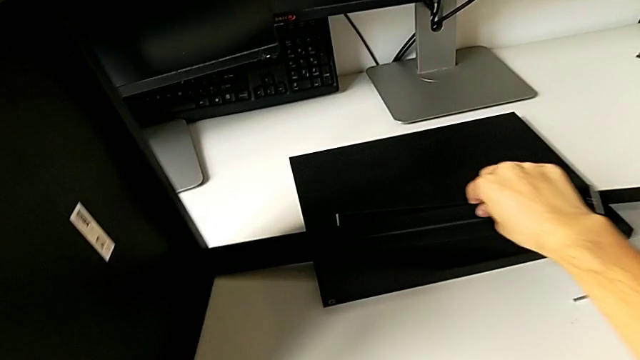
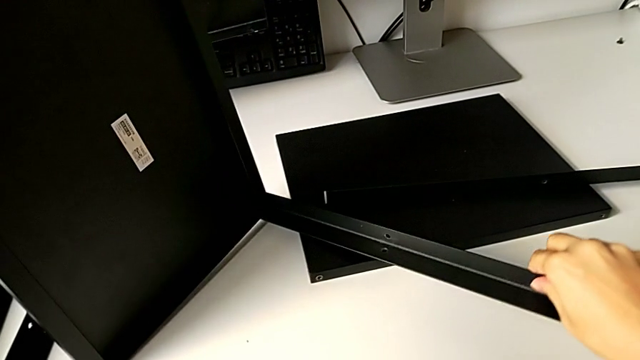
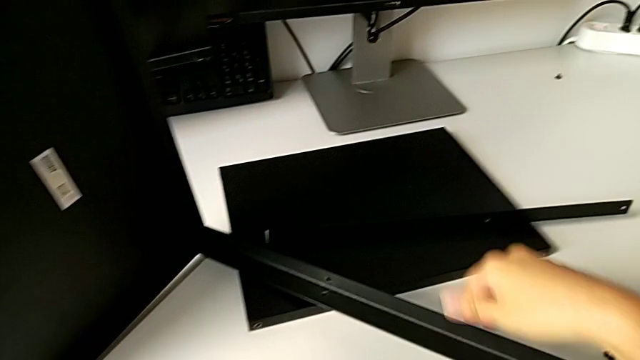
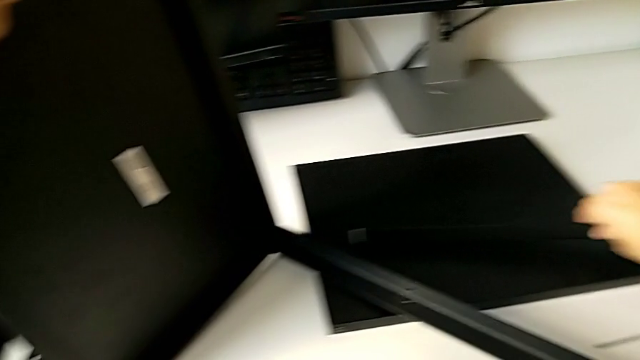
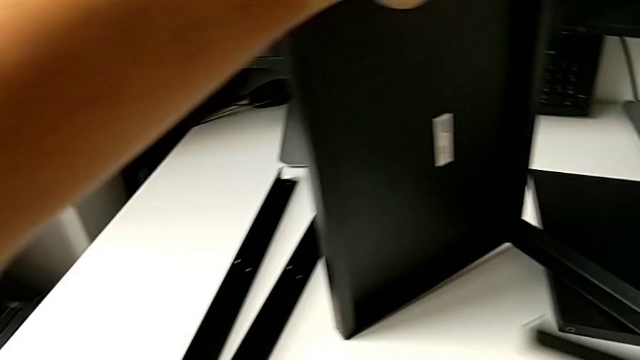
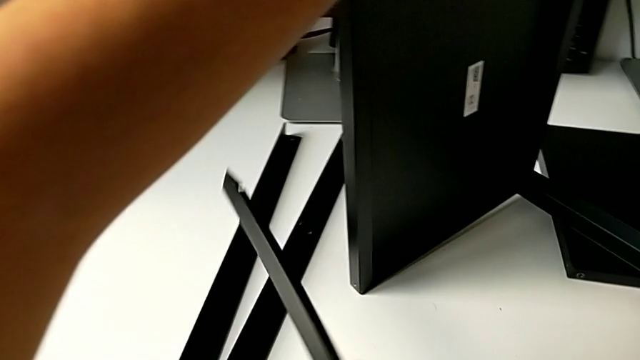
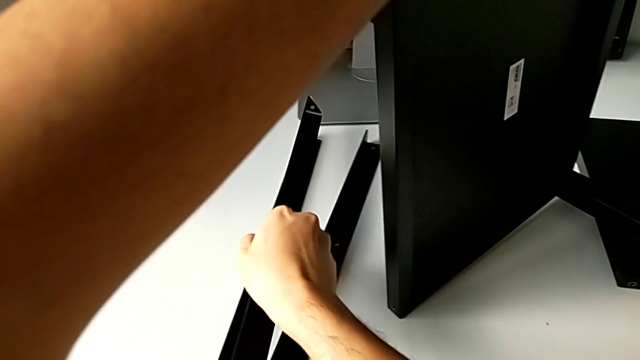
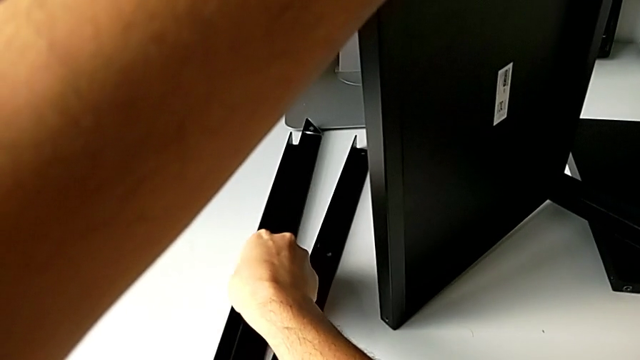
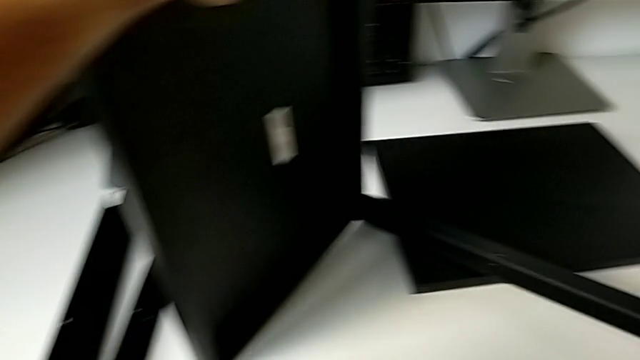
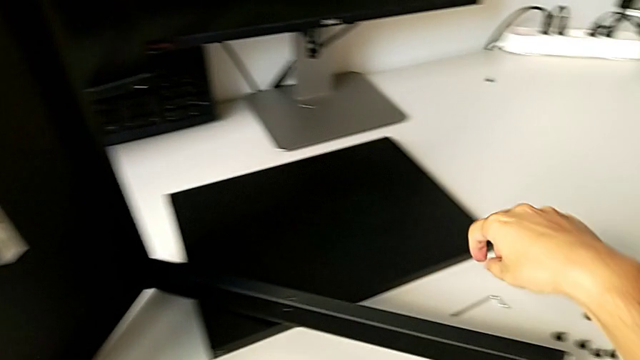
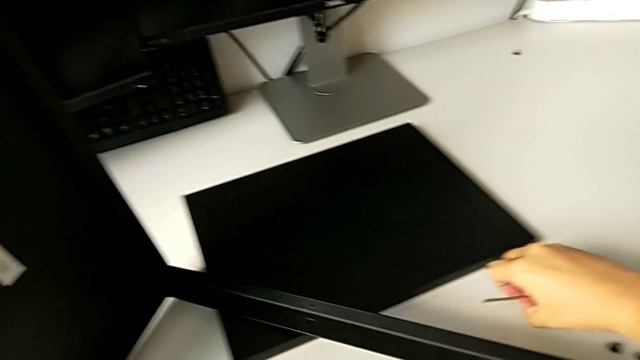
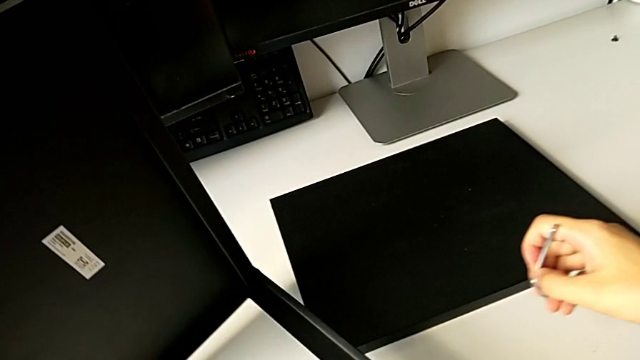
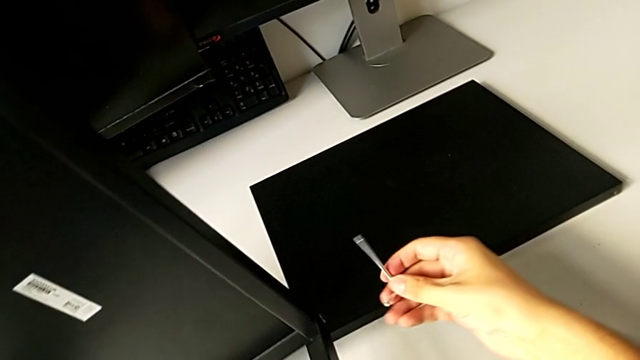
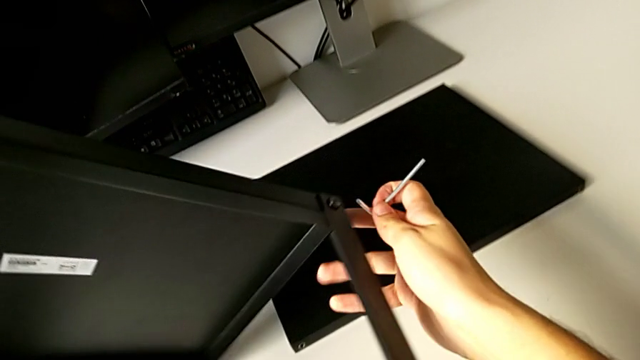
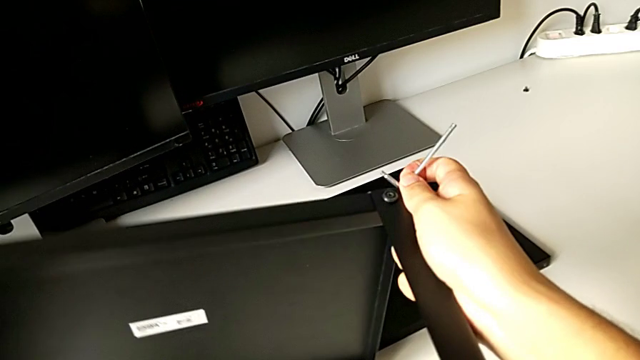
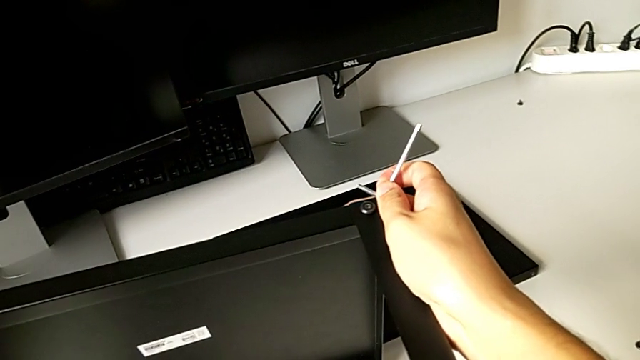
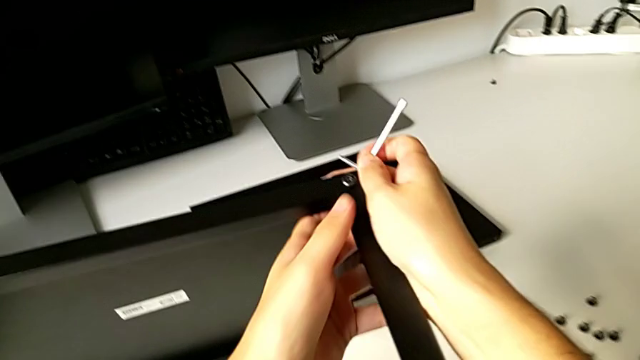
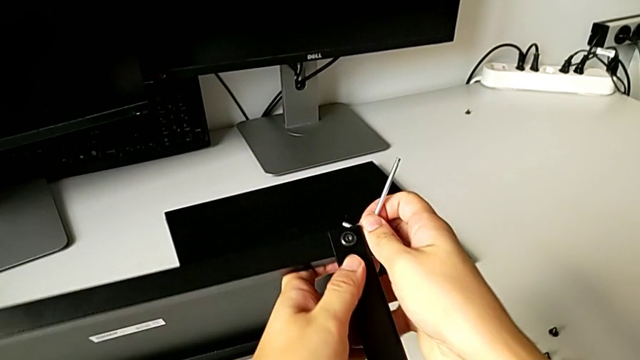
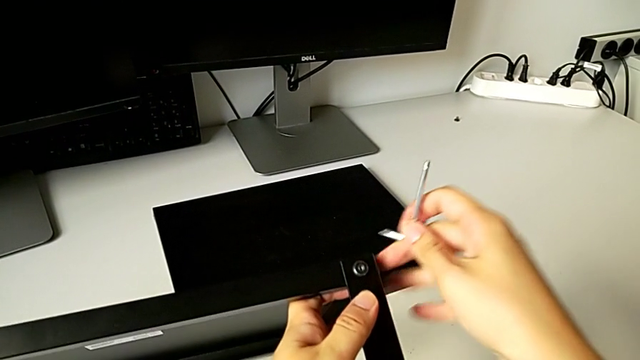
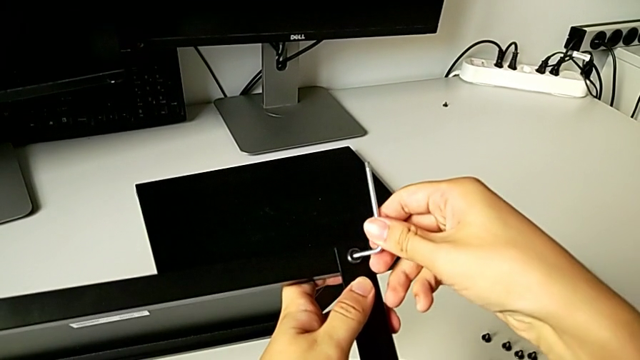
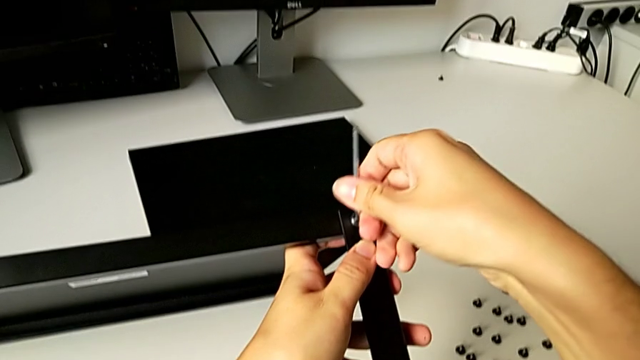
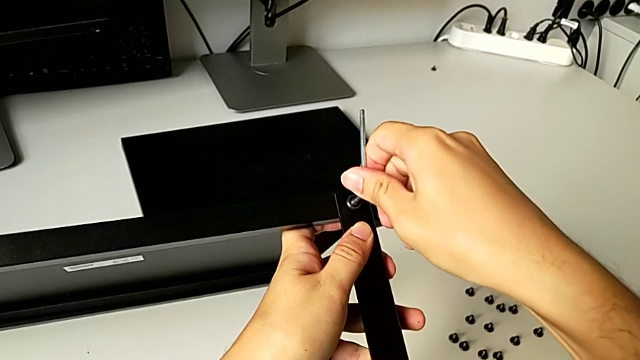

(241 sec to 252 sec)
The camera wearer is disassembling the top shelf from the leg. They slide the nightstand, grab the leg, place it, grab the Allen wrench, rotate the nightstand, approach the hex socket head and insert the Allen wrench.

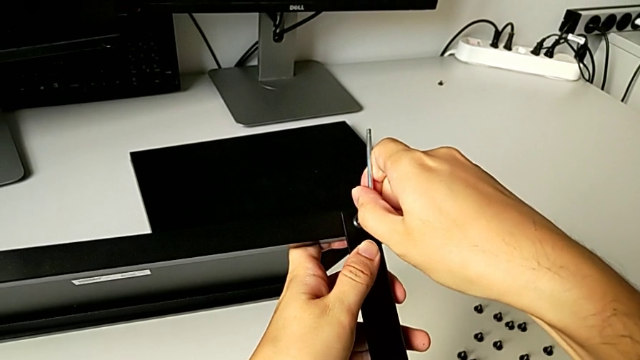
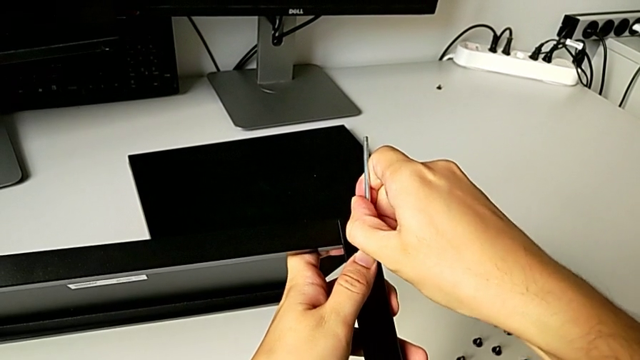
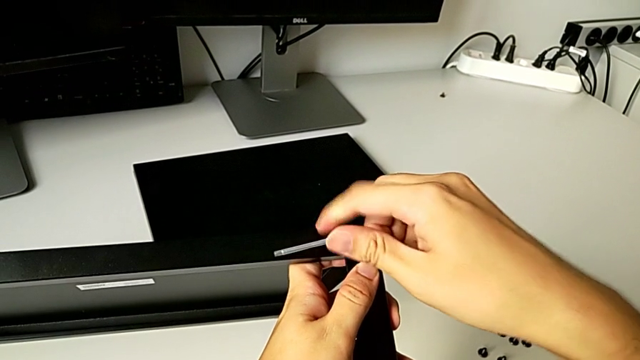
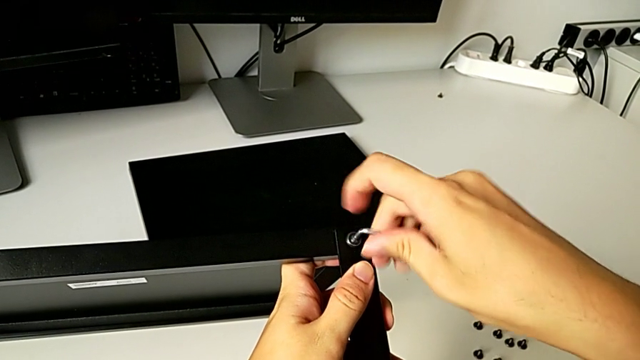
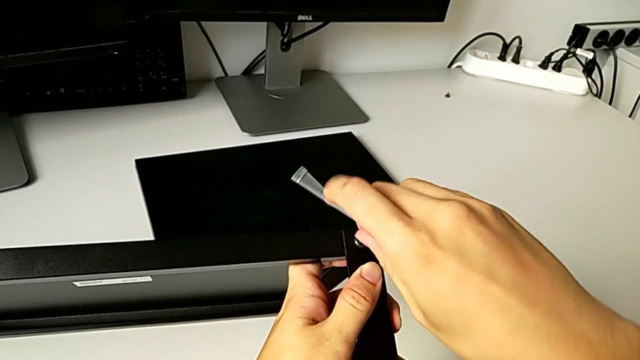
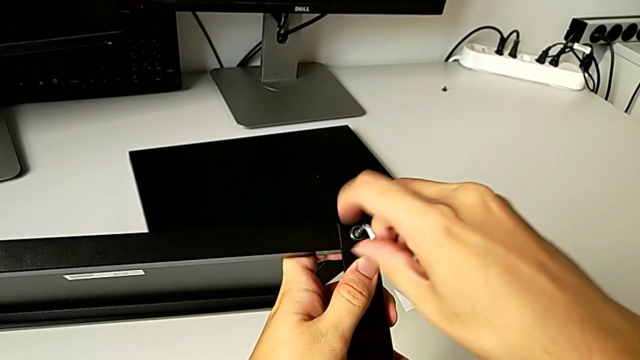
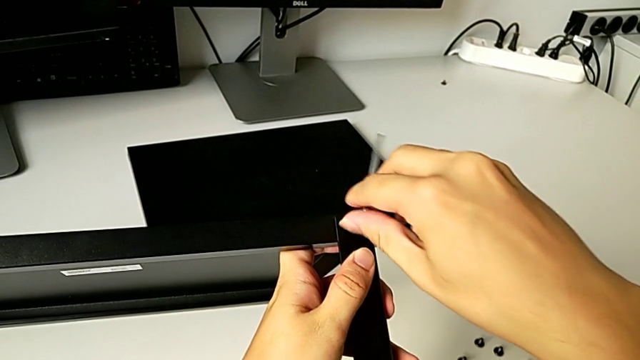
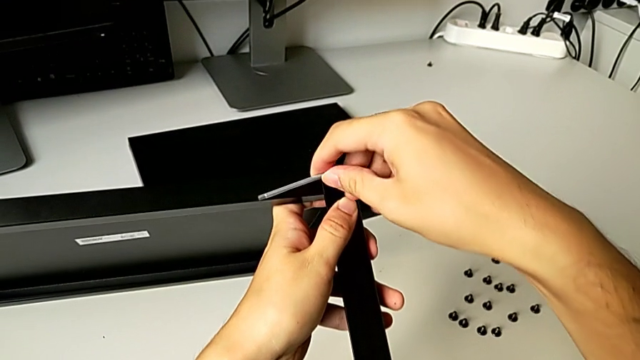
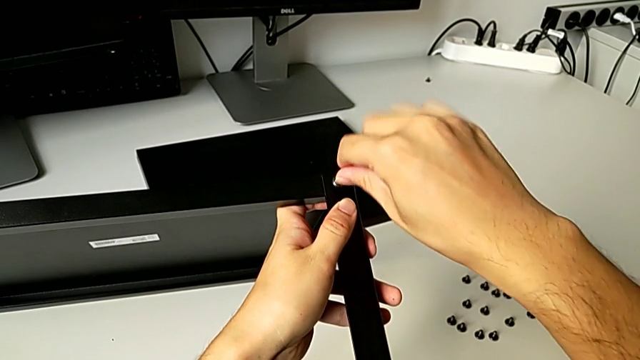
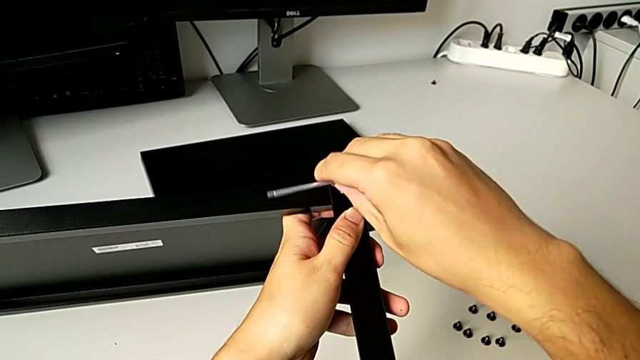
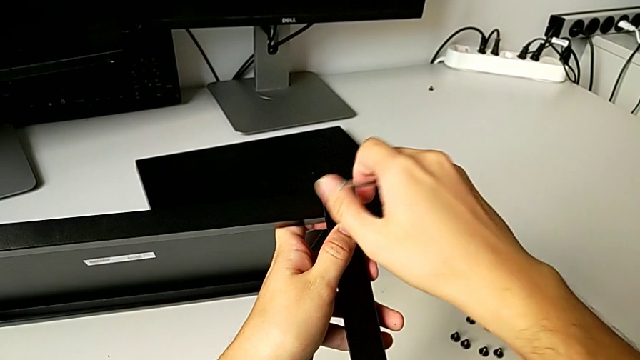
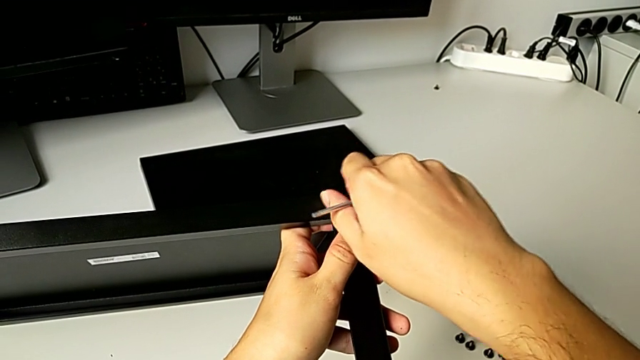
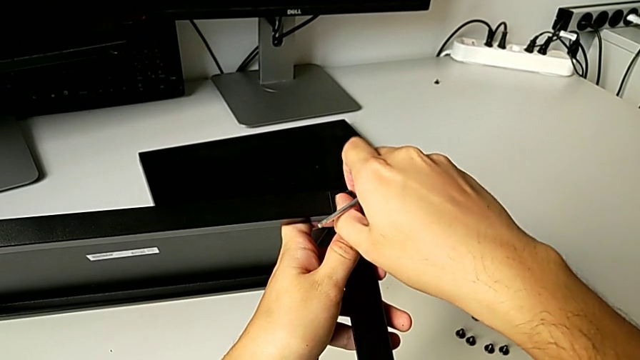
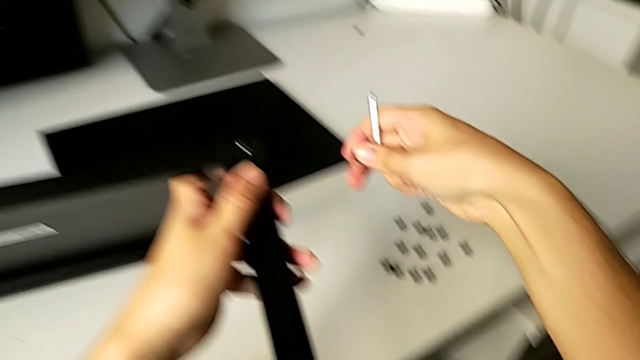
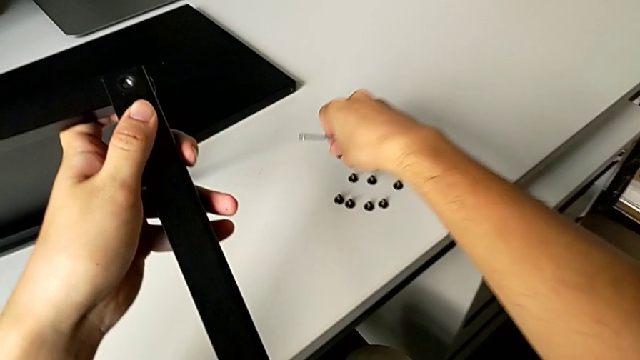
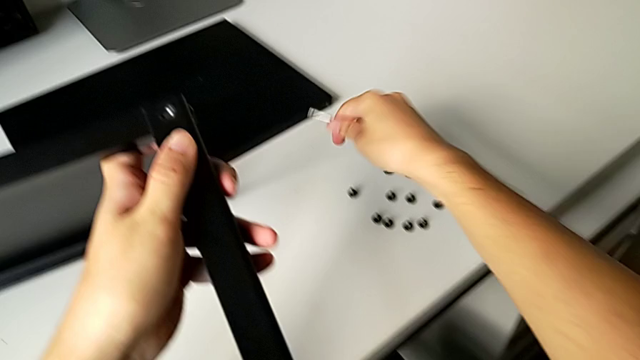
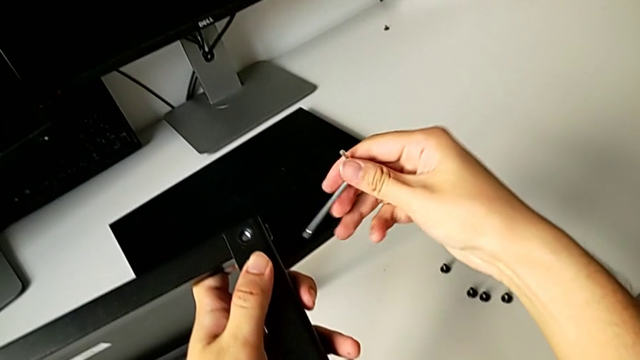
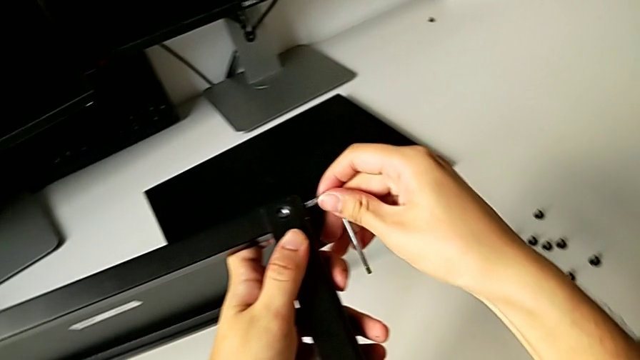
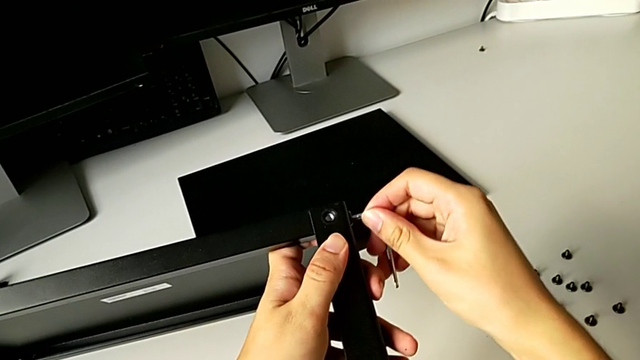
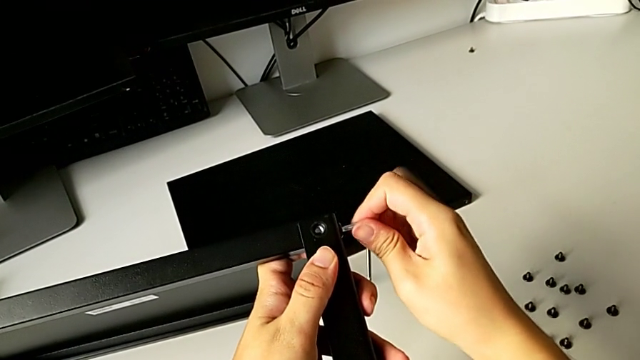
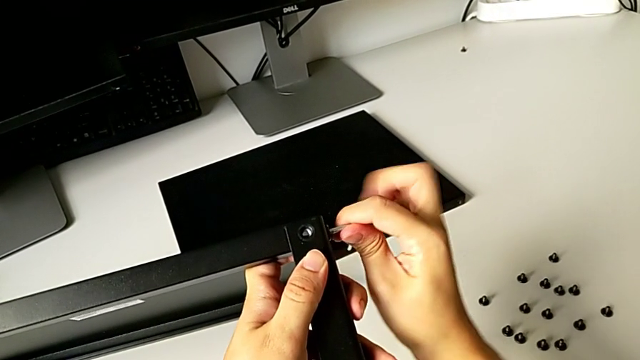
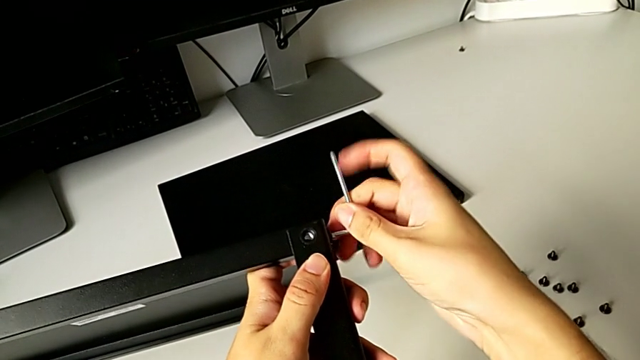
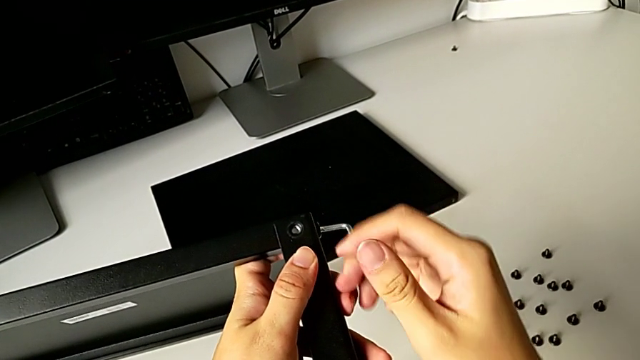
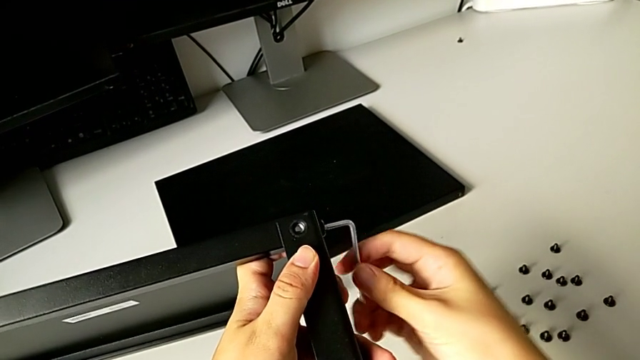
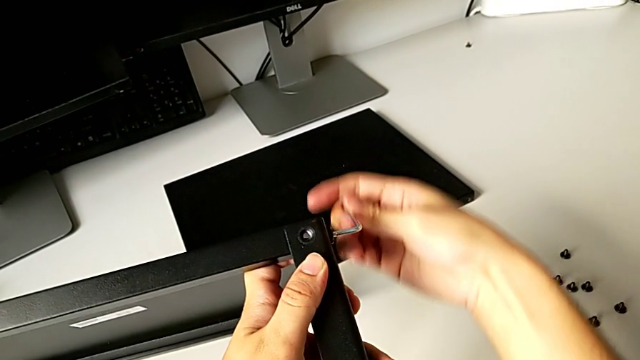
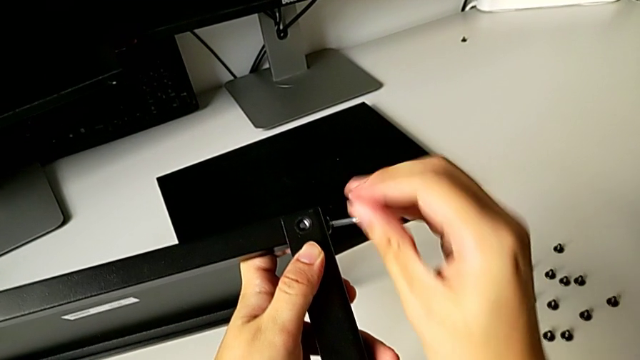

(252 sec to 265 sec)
The camera wearer is disassembling the top shelf from the leg. They unscrew the hex socket head, withdraw the Allen wrench, unscrew the hex socket head, disassemble it, place it, approach the hex socket head, insert the Allen wrench and begin to unscrew the hex socket head.
